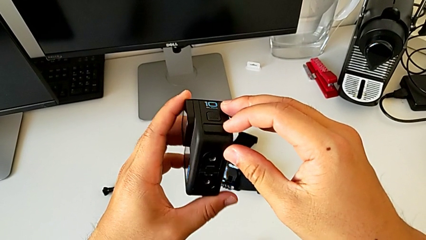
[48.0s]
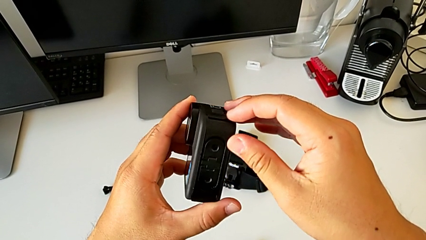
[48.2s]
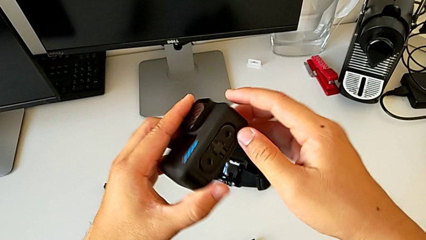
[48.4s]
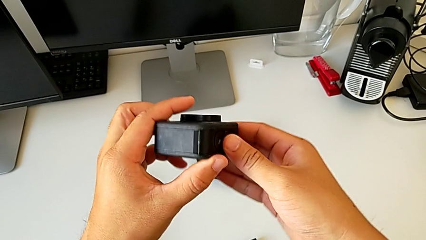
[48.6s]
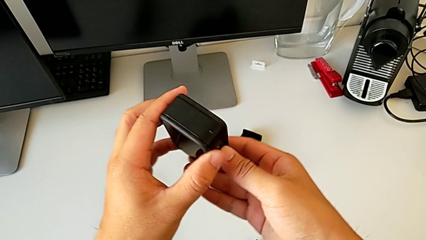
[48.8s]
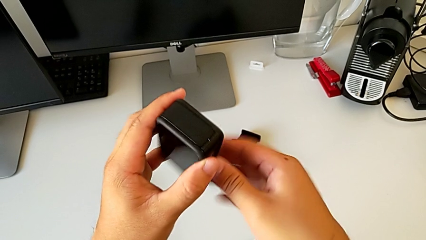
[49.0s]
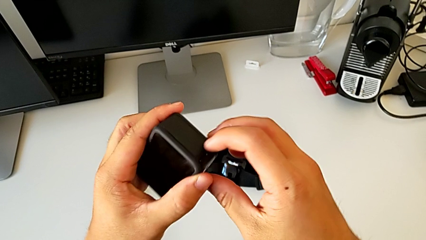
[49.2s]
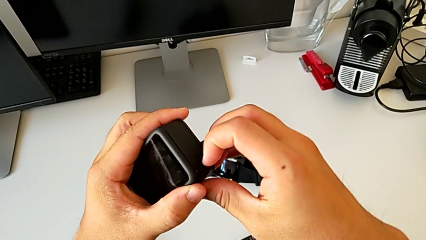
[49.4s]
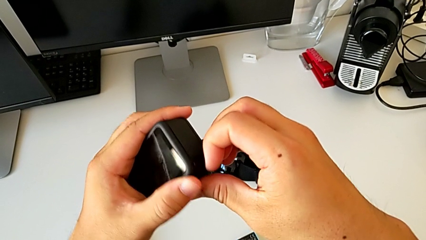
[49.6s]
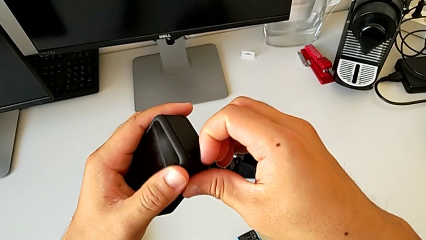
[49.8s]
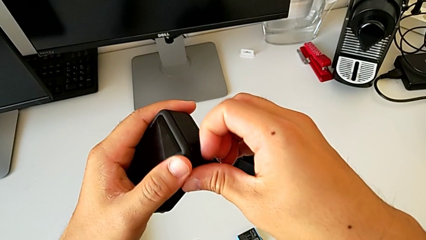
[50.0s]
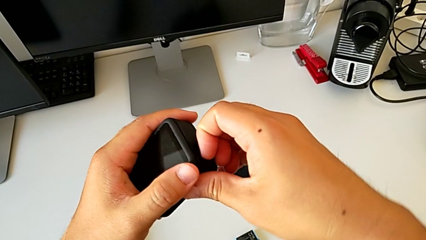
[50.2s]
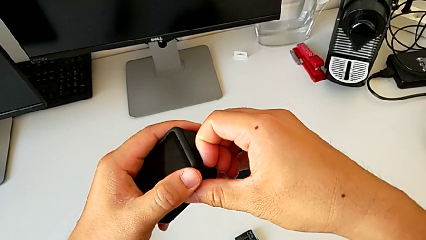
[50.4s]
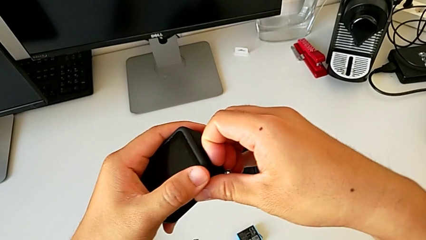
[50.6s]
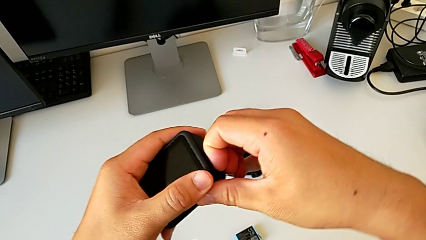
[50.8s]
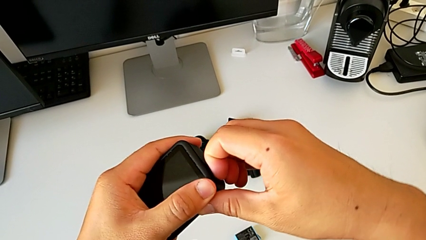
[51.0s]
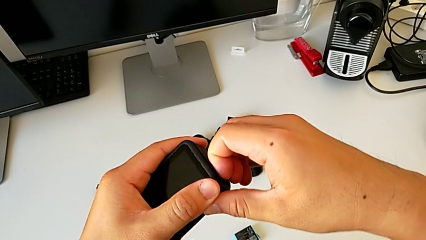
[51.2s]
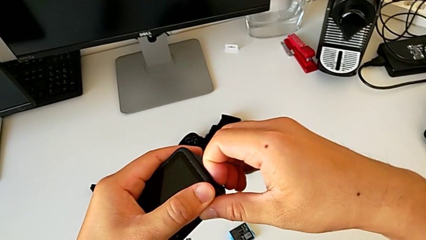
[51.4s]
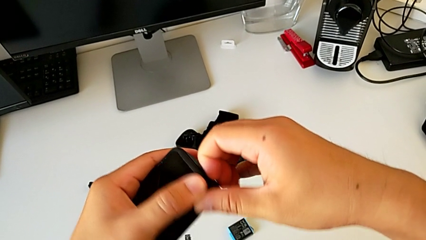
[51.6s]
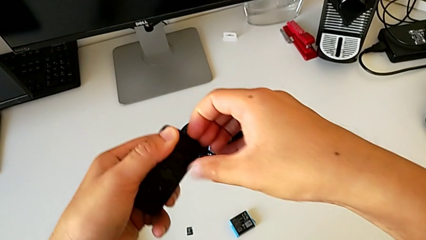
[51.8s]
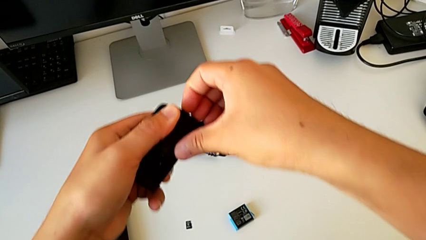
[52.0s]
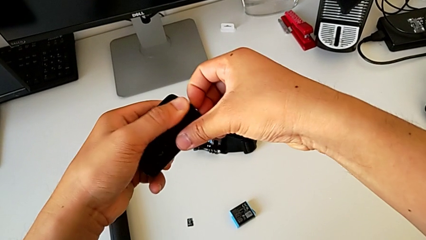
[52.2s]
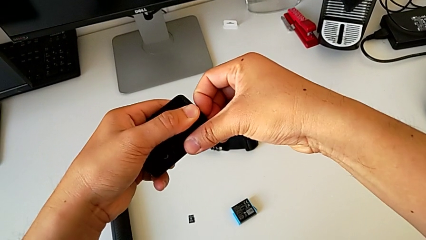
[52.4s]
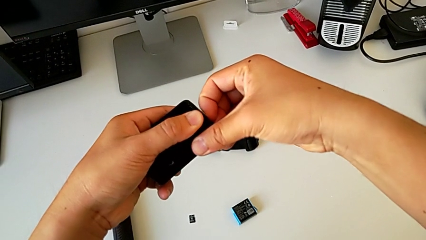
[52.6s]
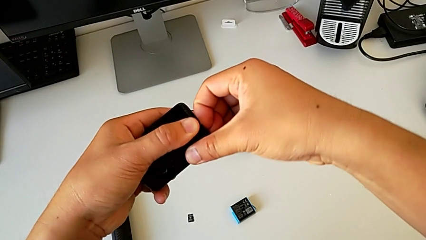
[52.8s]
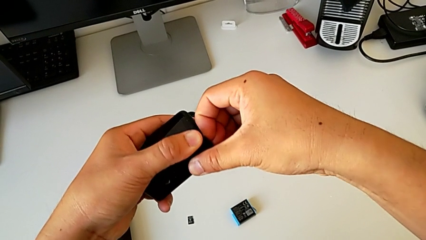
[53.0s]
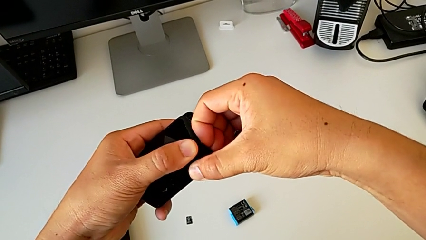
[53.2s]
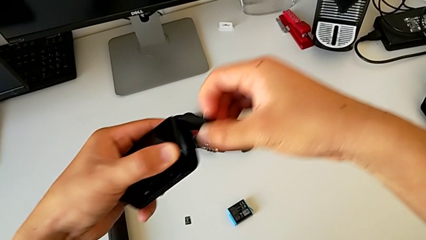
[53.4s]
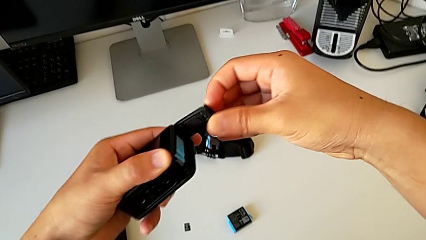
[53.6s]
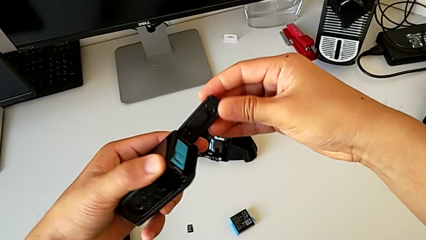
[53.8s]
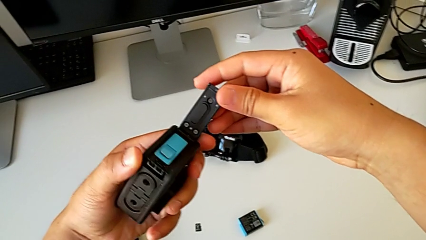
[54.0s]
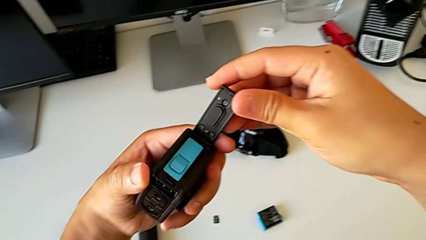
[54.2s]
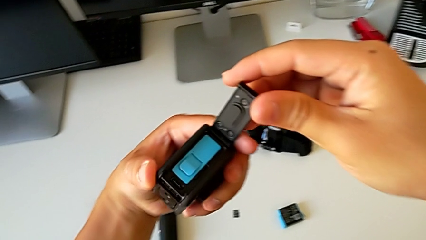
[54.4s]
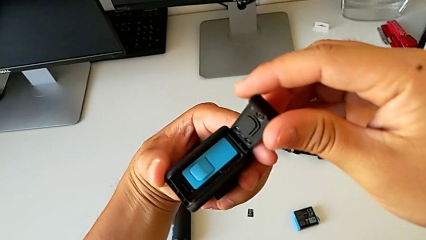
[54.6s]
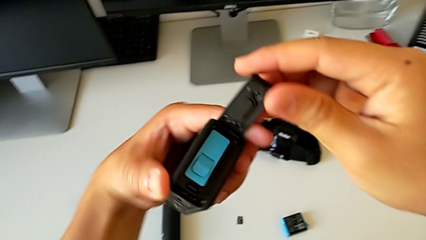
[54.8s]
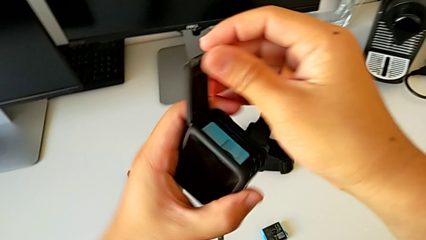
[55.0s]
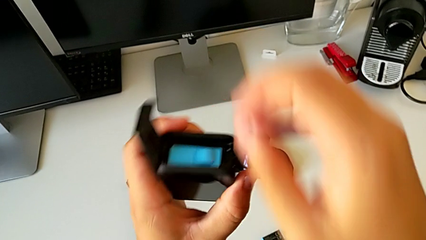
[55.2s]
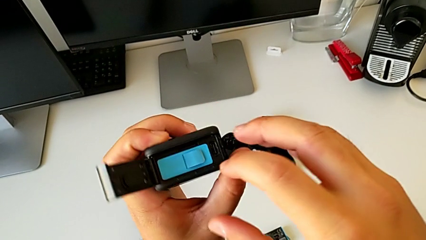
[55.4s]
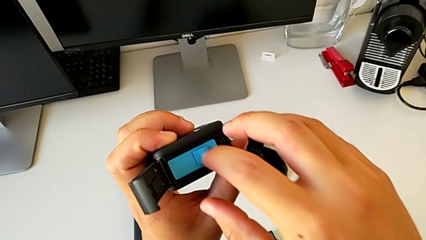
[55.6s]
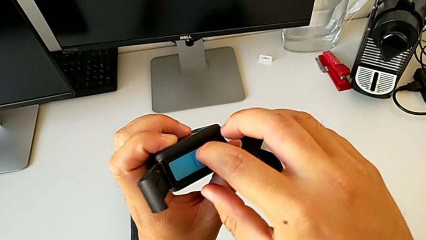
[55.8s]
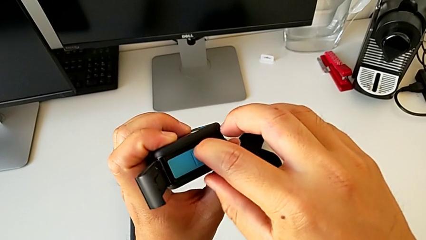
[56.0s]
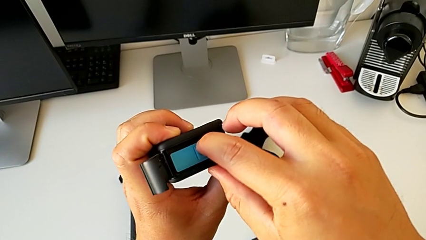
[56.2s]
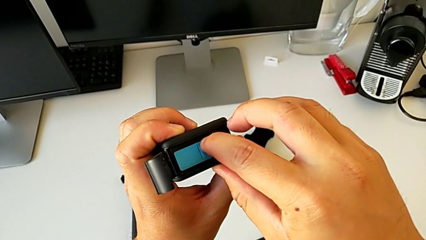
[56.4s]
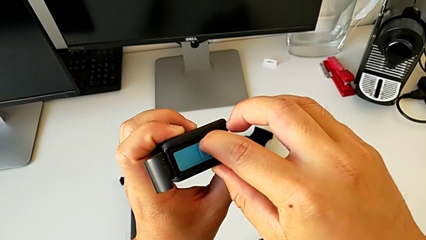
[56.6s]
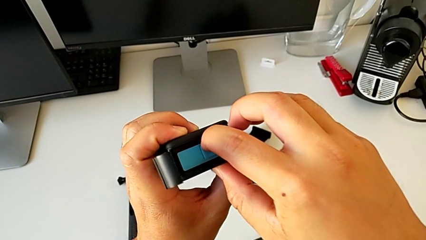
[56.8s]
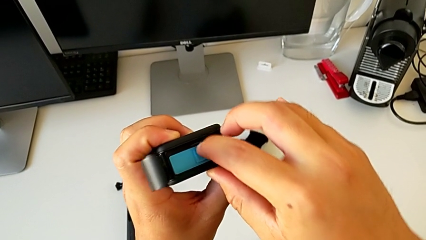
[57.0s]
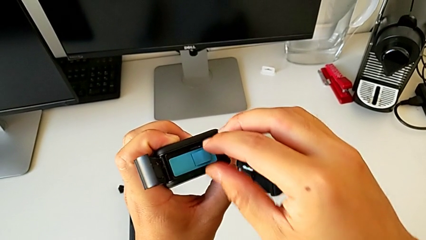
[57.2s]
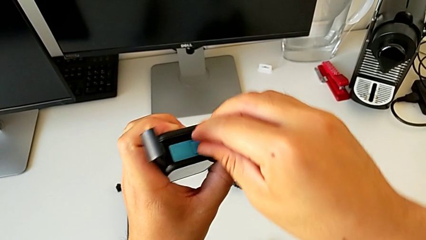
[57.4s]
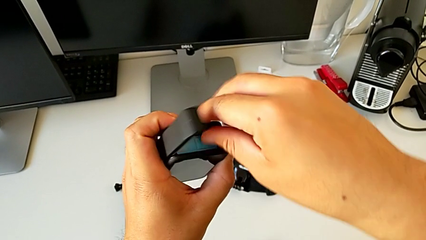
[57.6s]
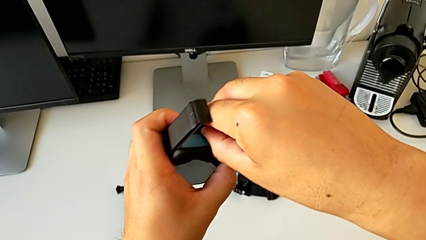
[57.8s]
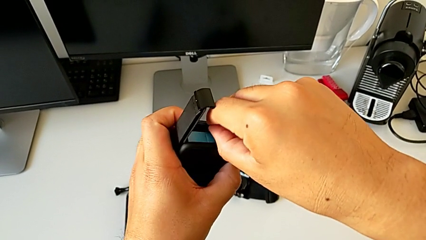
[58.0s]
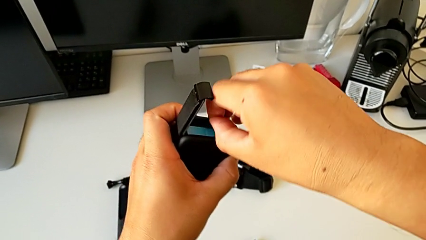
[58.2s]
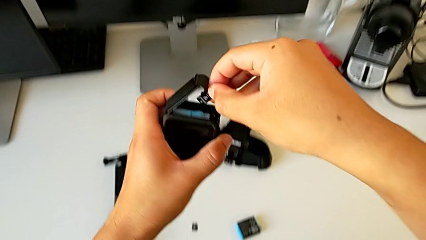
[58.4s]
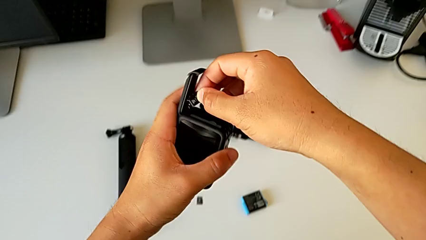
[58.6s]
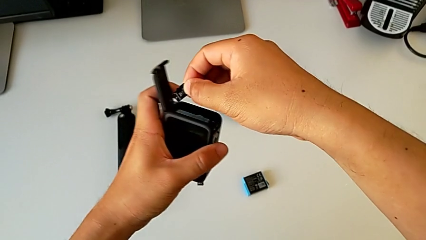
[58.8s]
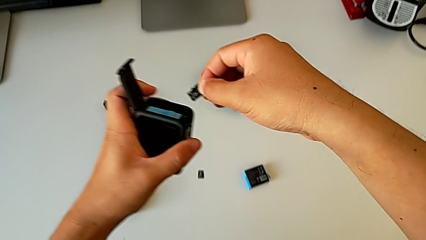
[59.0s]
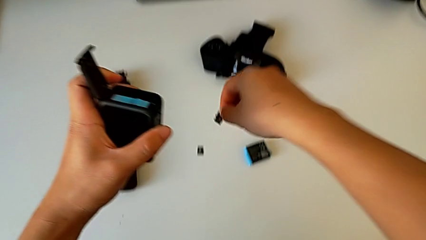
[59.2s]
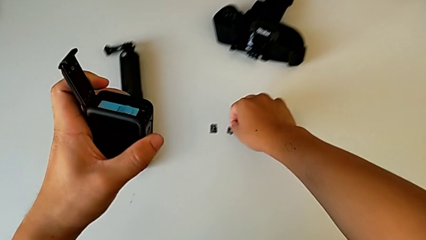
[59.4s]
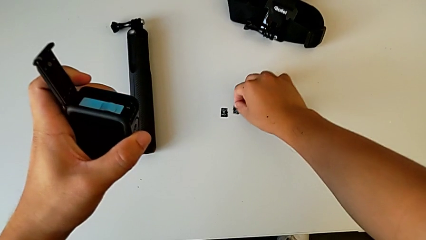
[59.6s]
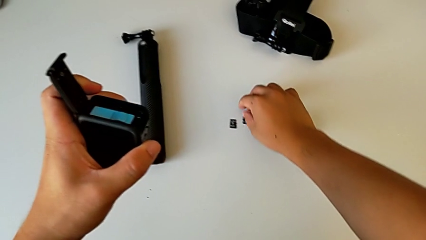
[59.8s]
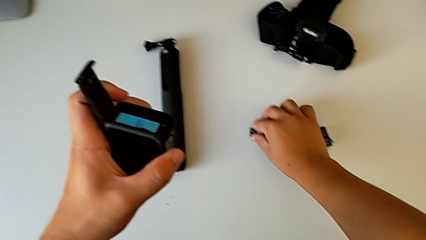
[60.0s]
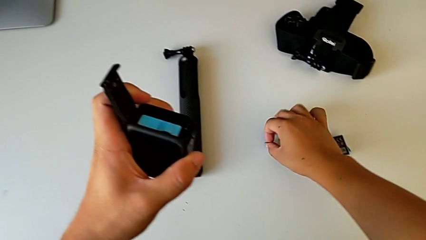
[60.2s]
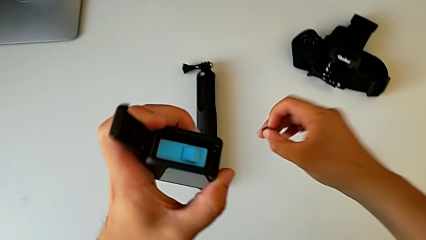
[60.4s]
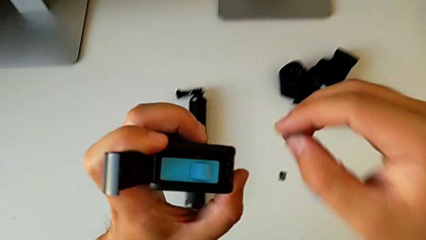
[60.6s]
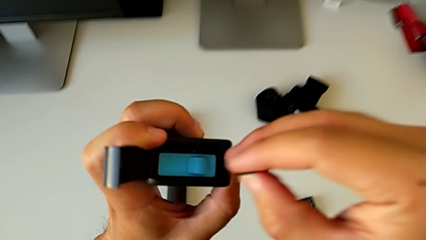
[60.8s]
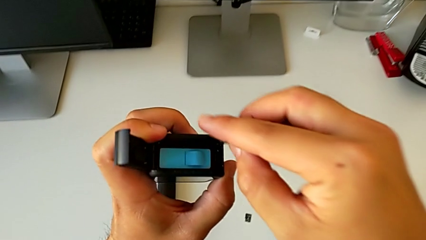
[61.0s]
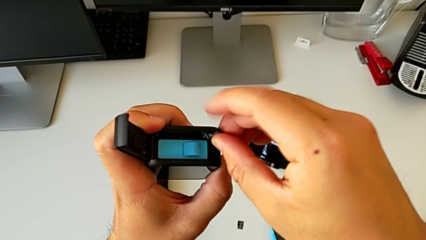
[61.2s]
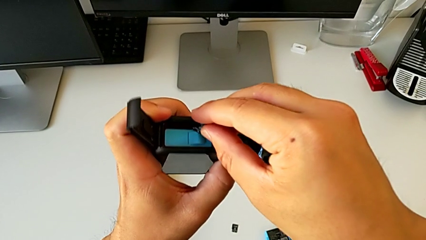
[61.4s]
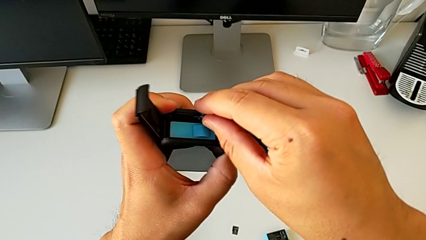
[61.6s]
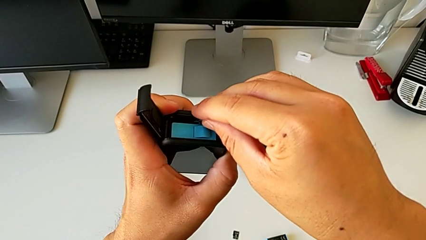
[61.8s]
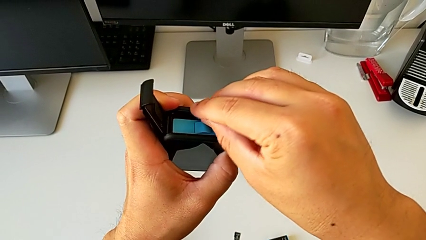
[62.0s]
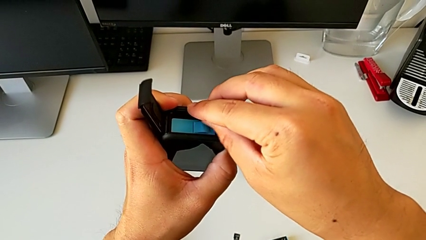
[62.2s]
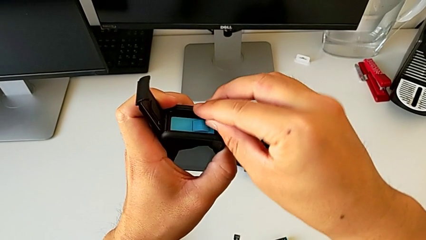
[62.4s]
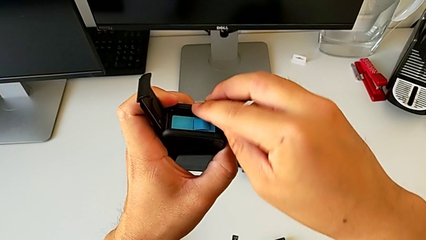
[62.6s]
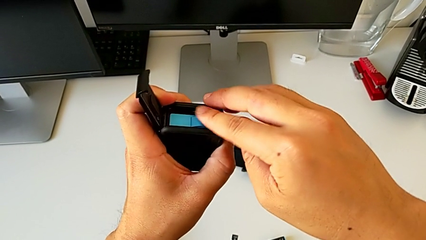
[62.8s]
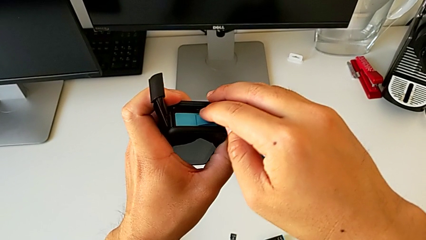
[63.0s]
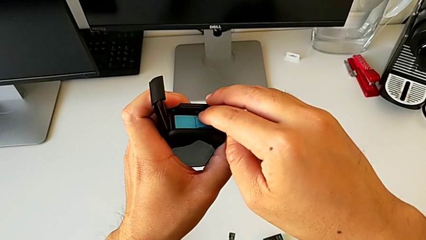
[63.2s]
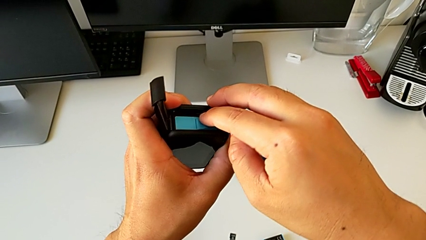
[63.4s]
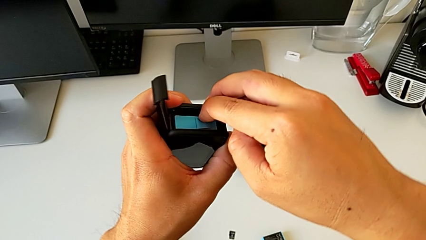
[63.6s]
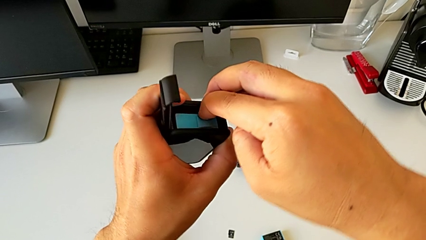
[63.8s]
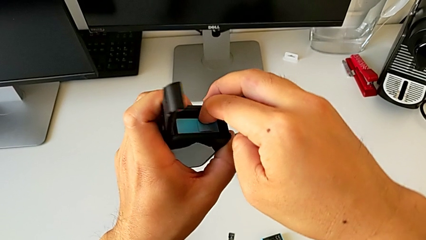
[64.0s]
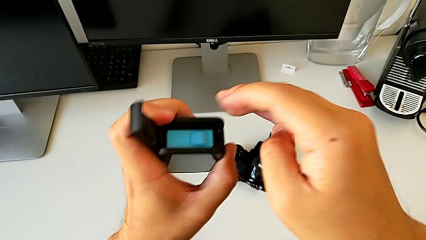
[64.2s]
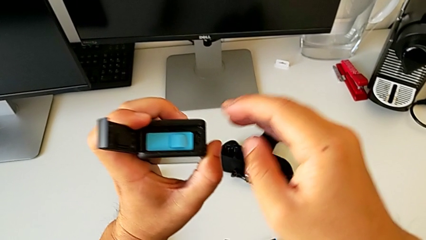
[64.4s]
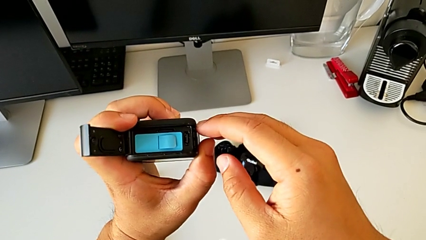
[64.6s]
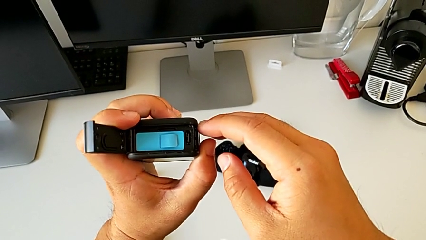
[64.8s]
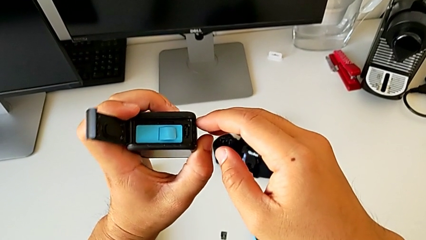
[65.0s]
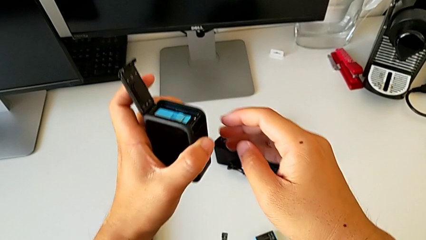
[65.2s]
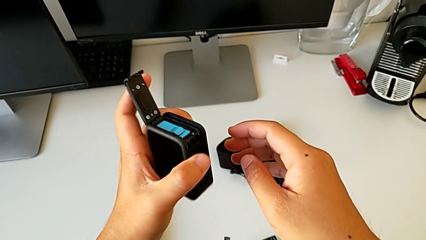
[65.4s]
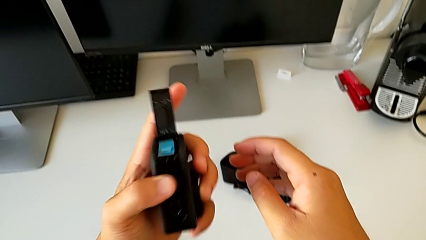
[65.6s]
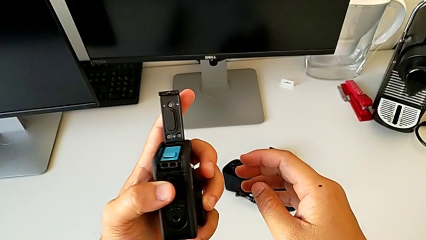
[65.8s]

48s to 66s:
The camera wearer is exchanging the SD card of the GoPro. They rotate the GoPro, grab the battery door, open it, rotate the GoPro, press the SD card, grab it, place it, grab the new SD card, insert it and grab the battery door.
